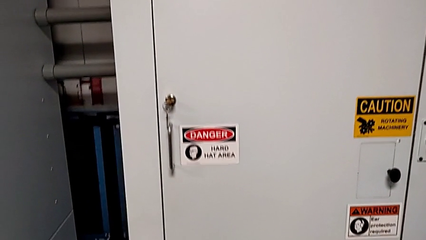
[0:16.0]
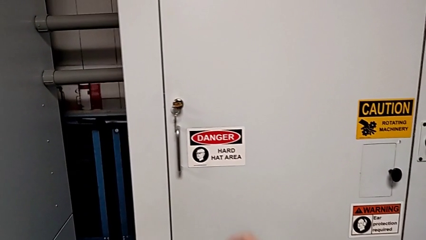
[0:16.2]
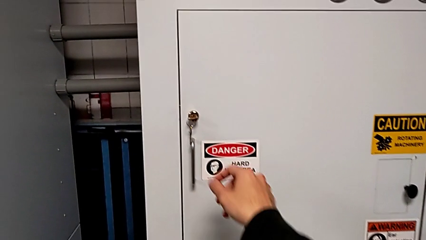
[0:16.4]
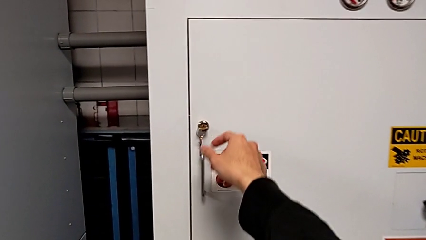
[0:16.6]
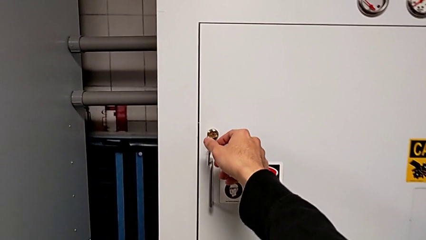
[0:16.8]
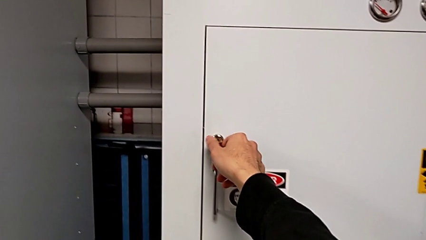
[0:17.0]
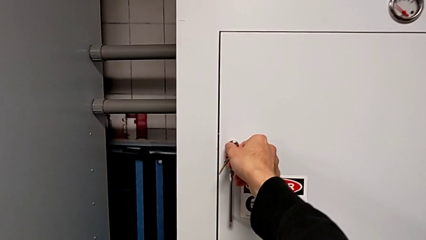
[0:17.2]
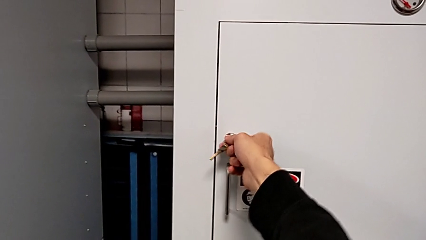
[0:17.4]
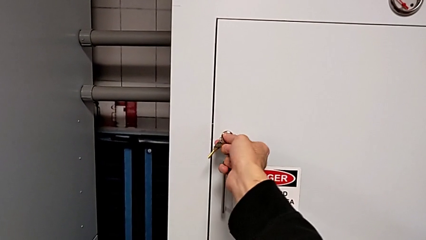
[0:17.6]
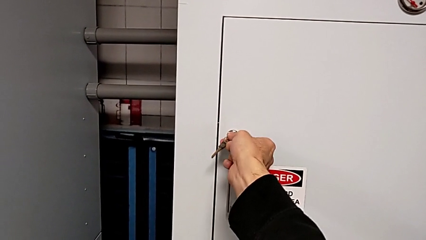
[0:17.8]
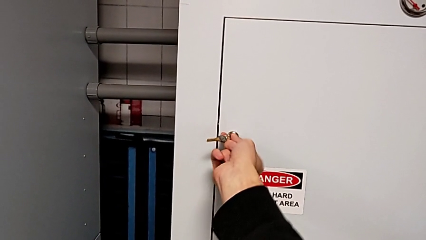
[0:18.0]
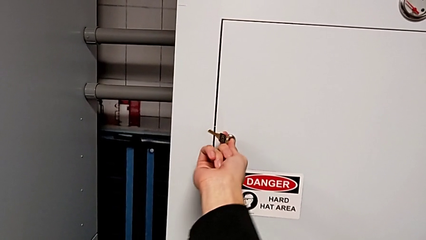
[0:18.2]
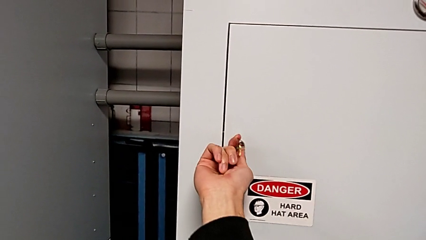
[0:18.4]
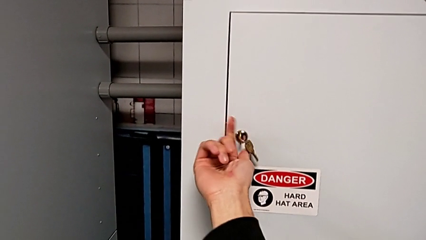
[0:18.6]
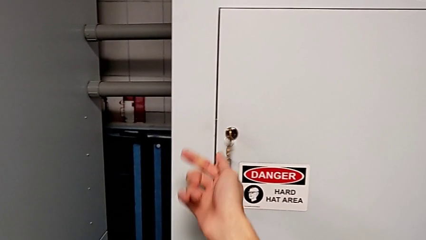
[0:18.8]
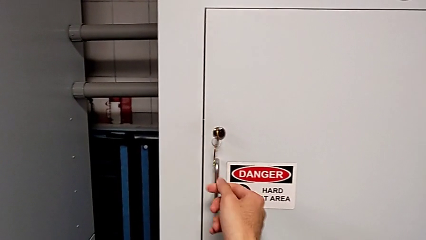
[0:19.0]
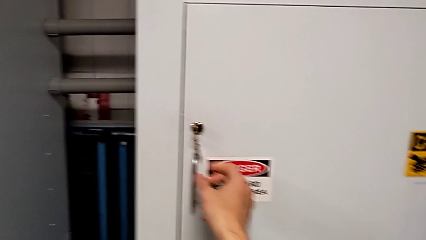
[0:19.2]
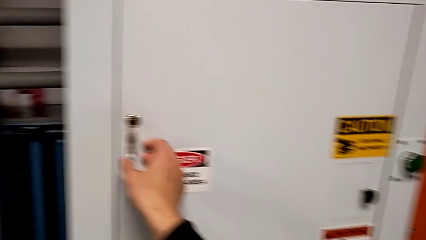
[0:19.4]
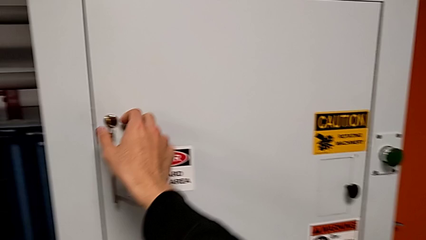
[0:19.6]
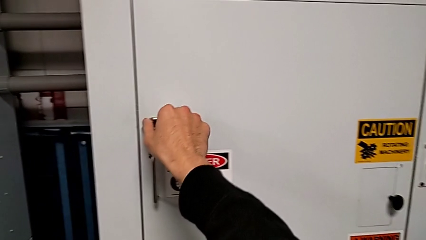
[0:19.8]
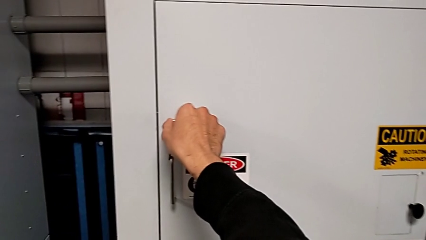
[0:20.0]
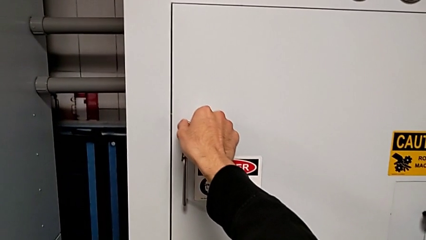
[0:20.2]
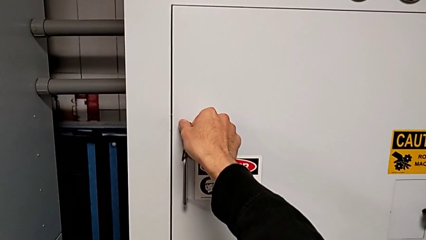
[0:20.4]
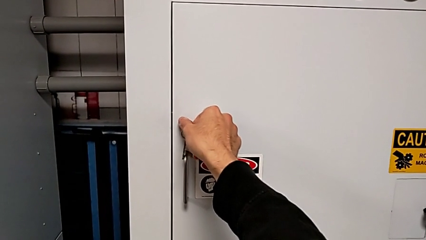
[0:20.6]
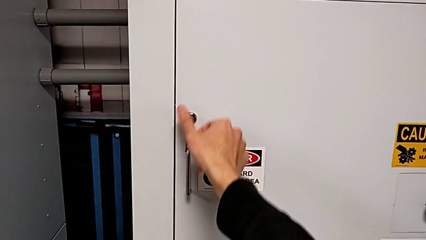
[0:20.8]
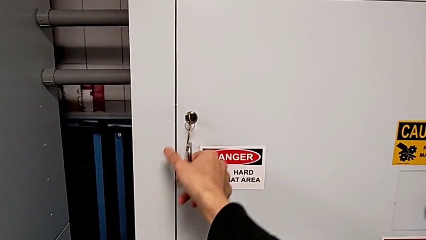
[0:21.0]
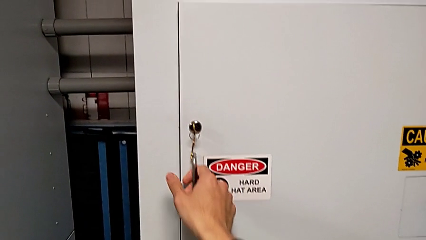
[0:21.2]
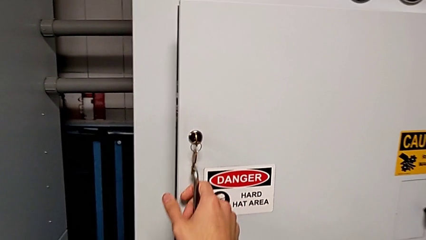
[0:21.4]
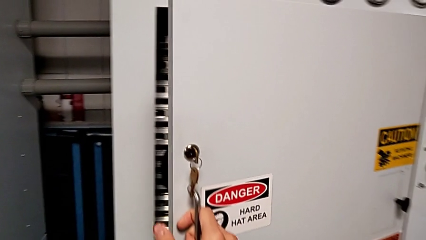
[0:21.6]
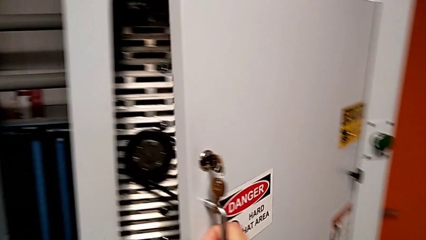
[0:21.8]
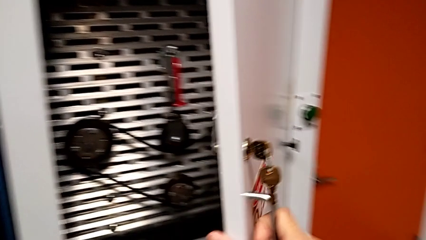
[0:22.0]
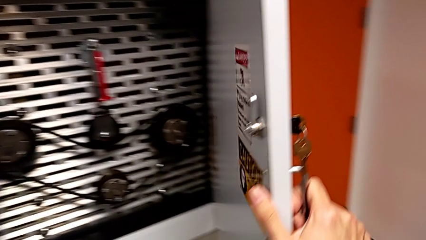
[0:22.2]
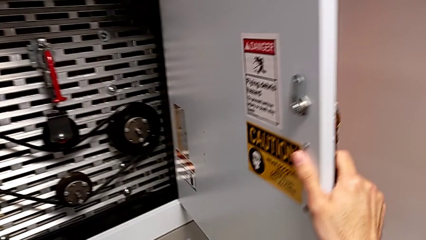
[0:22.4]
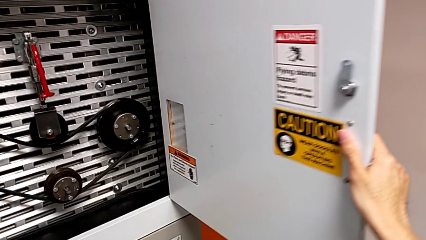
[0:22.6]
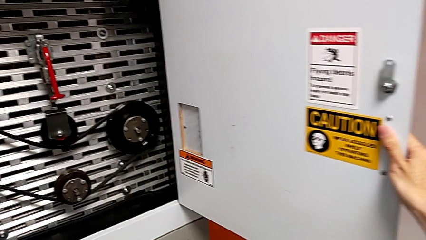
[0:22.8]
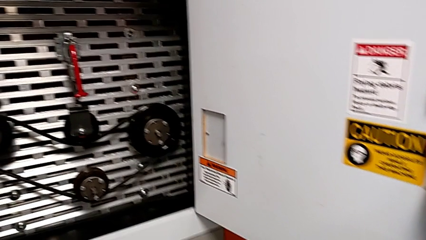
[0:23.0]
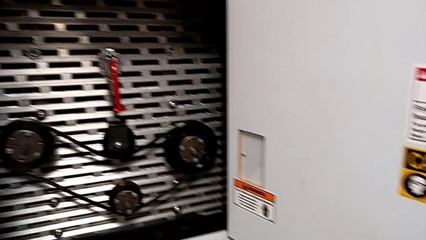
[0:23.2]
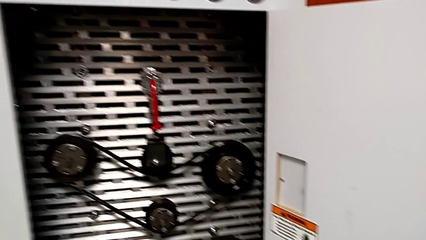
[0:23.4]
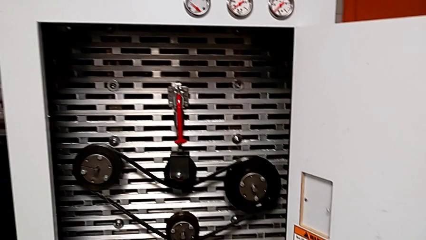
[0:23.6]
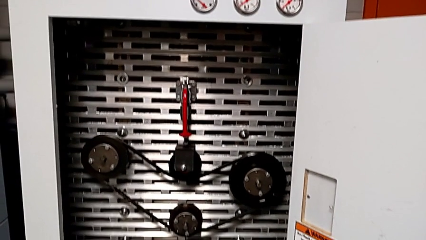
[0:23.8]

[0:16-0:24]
The camera wearer opens the front door. They unlock the front panel door, grab the key and open the front panel door.

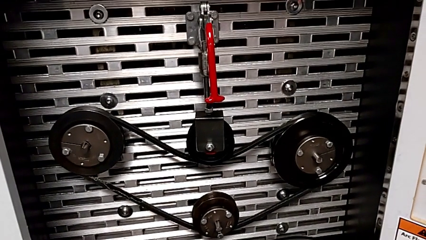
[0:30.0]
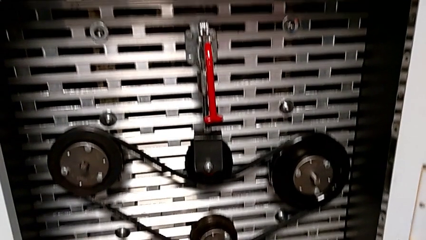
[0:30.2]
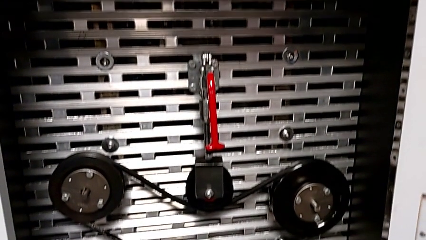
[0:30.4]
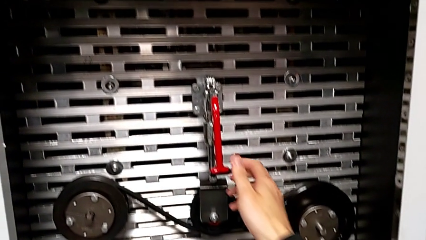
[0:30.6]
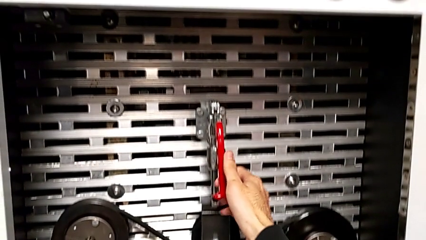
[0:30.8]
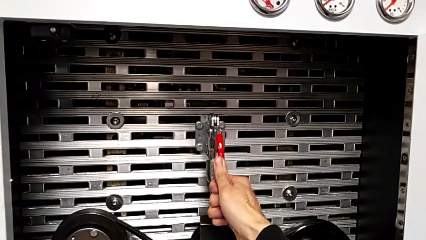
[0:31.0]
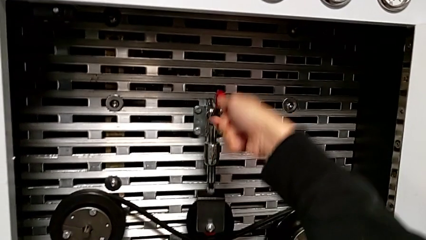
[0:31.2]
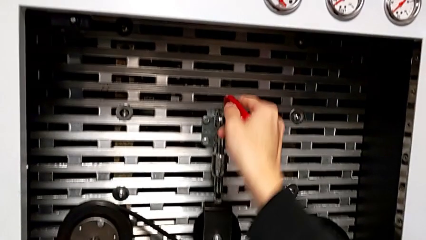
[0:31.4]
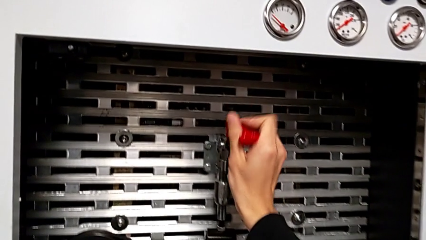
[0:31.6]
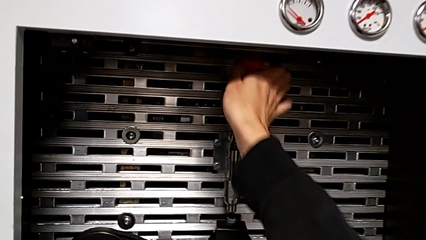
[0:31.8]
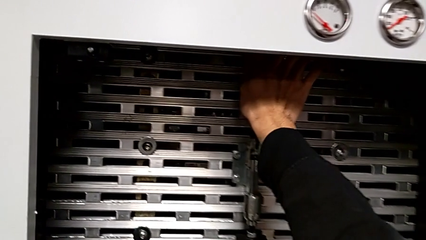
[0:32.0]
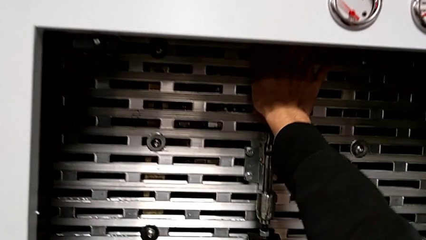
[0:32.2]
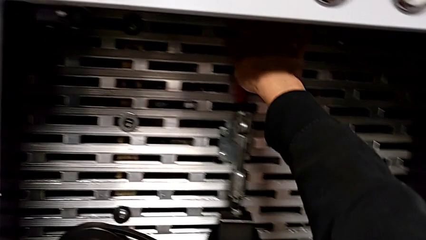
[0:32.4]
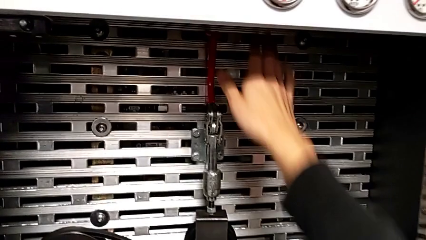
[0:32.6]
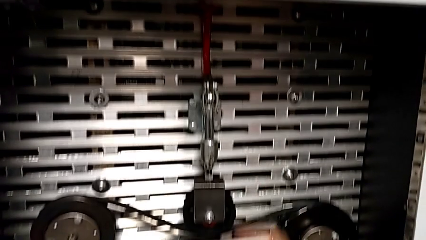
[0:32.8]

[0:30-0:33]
The camera wearer pulls up the red lever. They grab the red lever and pull it.

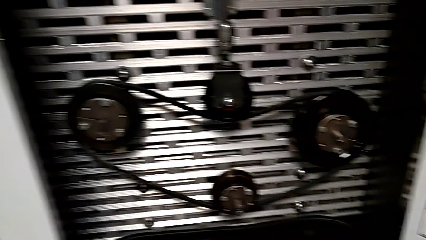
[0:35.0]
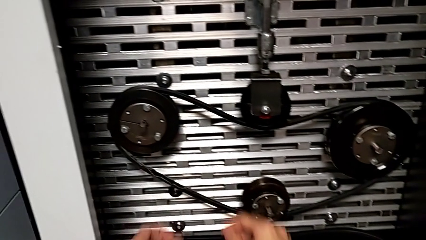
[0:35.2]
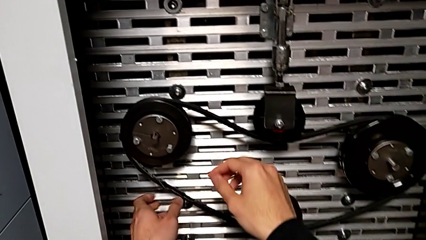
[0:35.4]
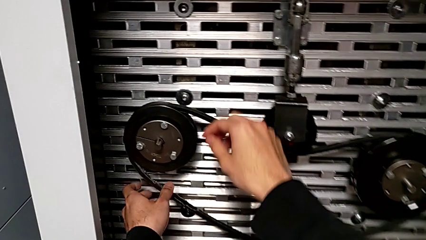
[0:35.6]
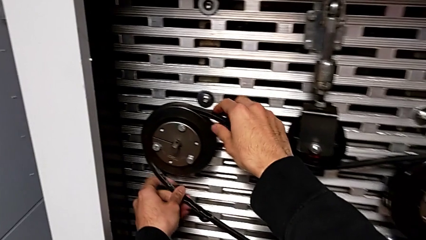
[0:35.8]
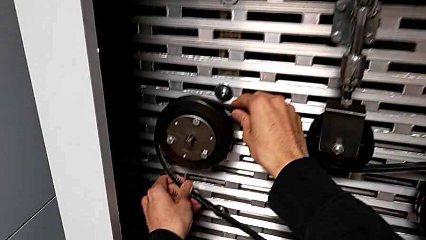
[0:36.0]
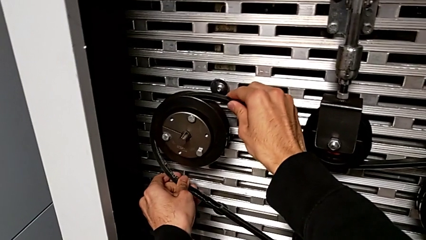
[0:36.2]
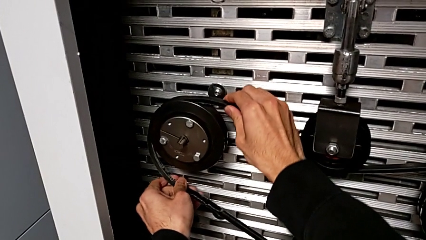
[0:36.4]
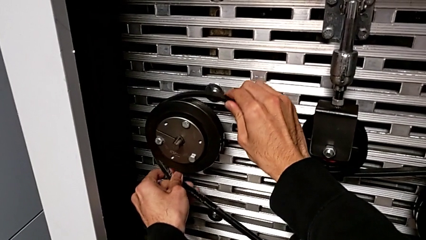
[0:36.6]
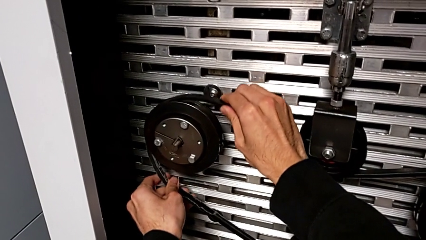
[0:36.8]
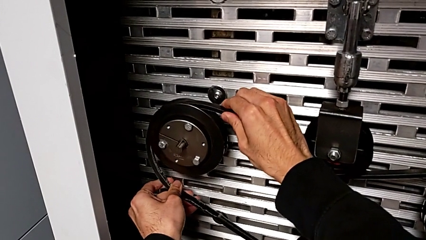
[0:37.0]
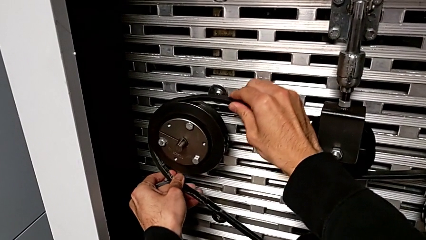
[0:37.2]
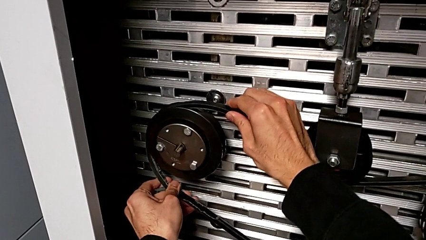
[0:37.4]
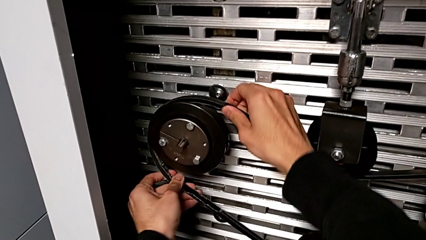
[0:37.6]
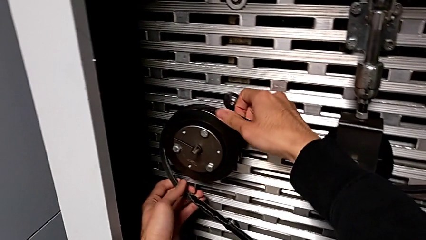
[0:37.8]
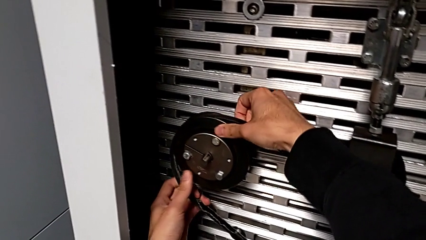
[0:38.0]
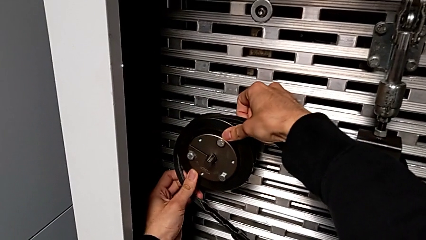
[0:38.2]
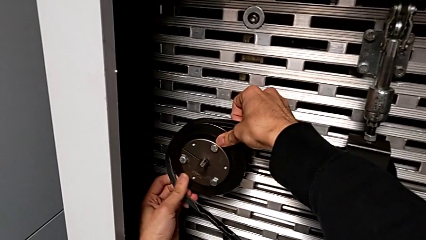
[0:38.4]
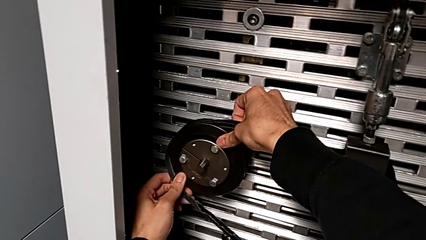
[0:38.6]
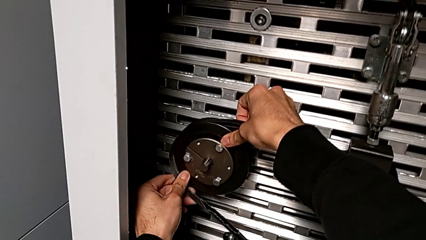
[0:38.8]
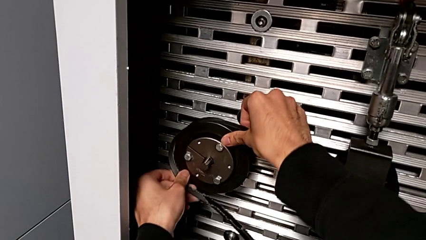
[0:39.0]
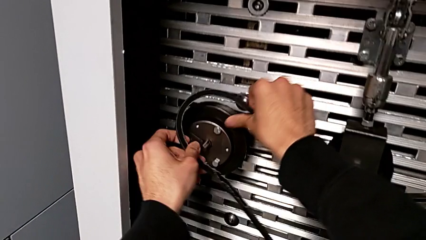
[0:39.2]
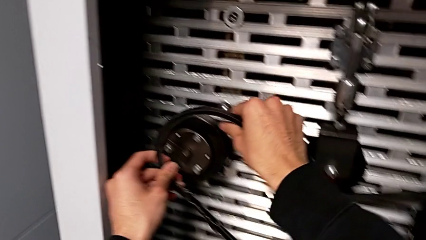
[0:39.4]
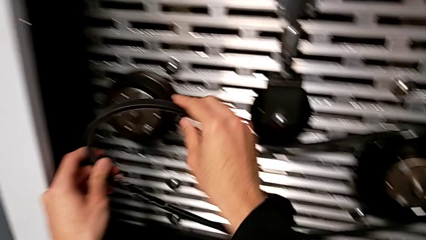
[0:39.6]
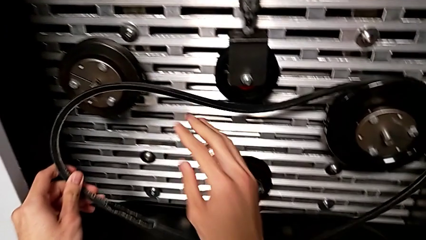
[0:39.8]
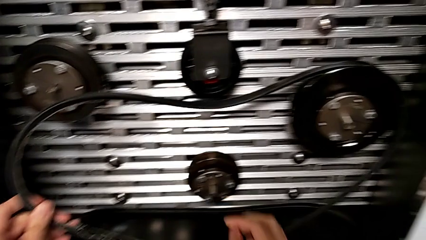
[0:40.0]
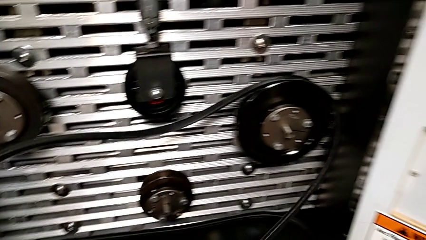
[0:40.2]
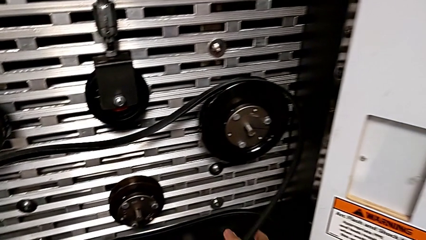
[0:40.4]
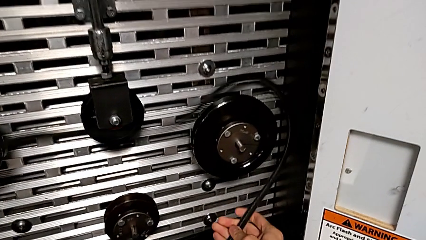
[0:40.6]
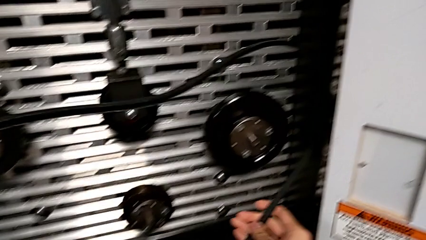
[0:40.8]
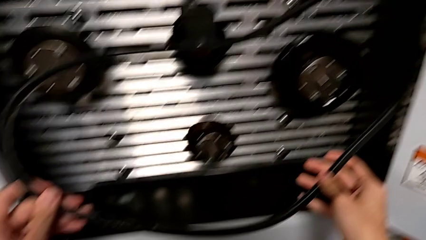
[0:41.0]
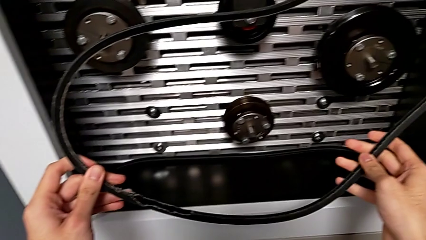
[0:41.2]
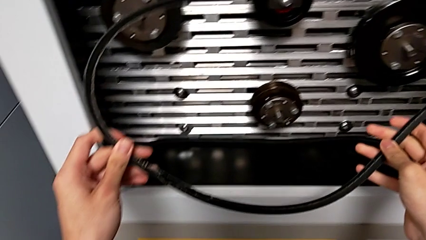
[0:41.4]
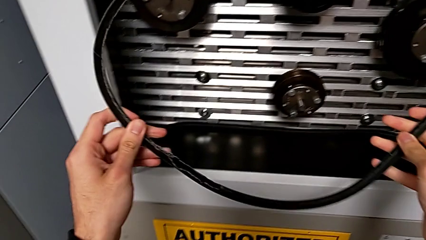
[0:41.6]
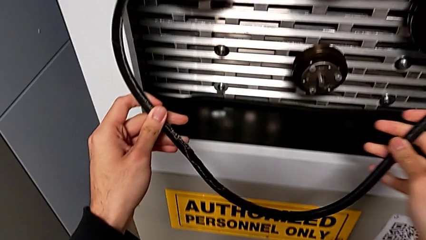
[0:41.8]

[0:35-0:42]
The camera wearer withdraws the damaged belt. They grab the belt and withdraw the old belt.
